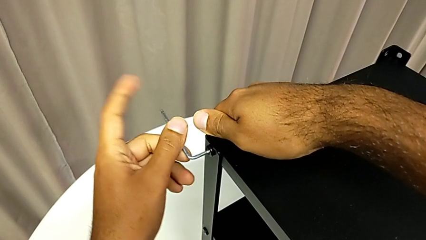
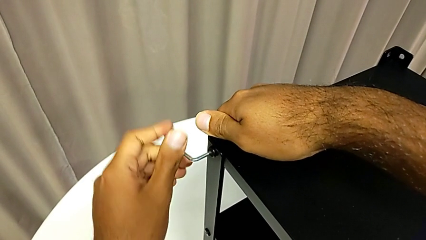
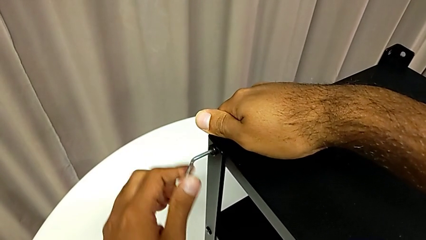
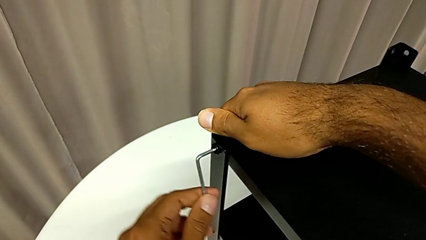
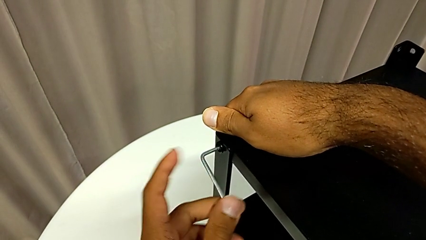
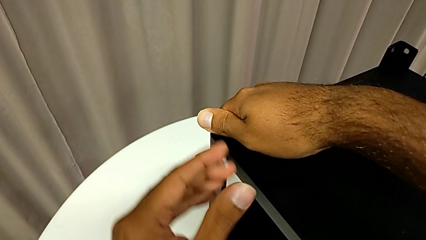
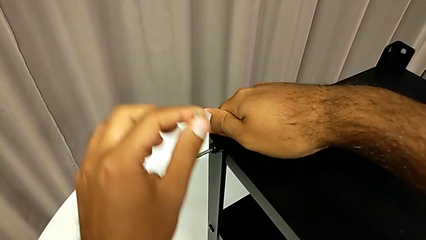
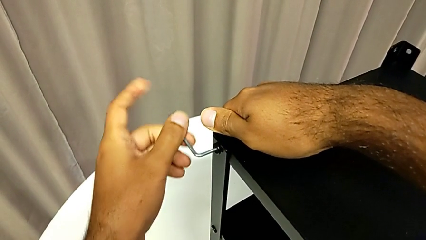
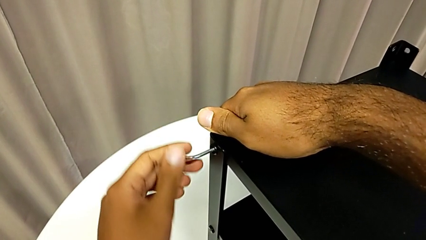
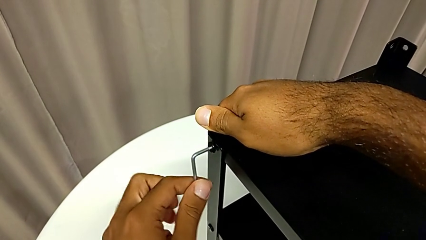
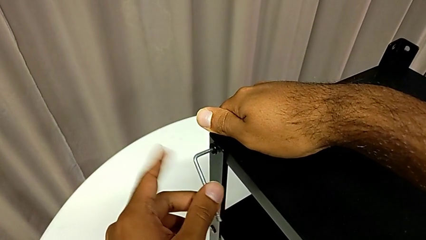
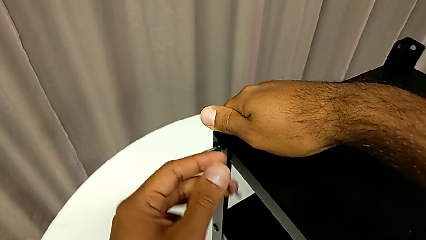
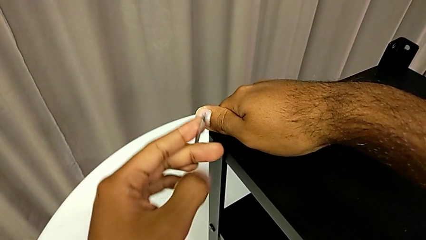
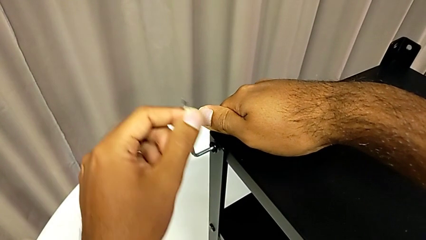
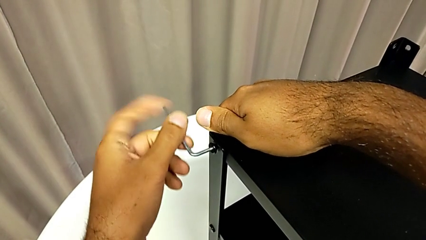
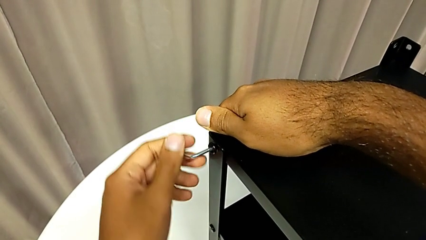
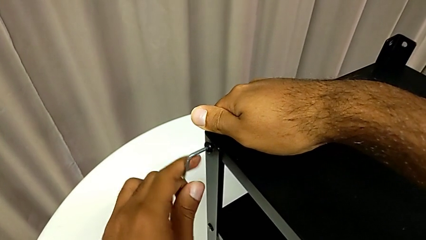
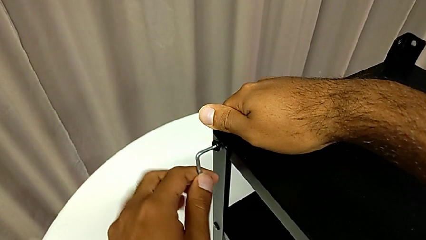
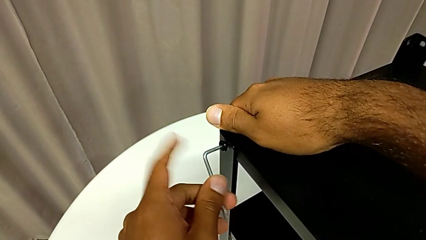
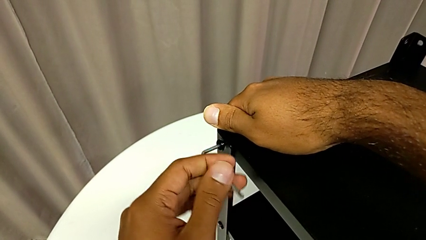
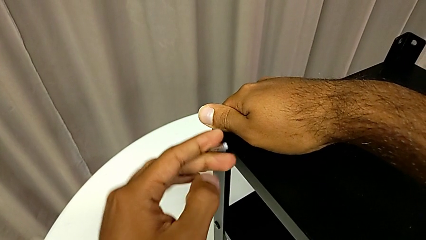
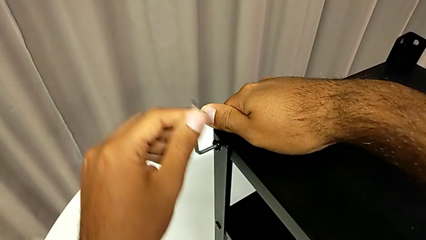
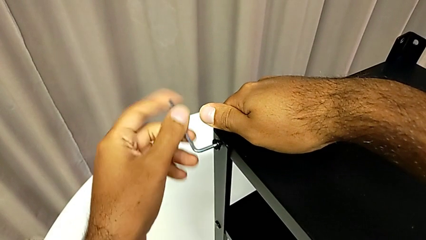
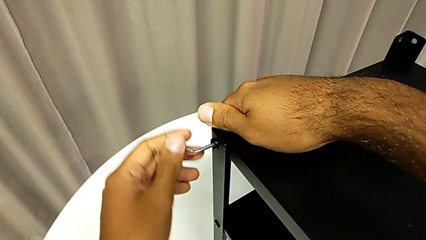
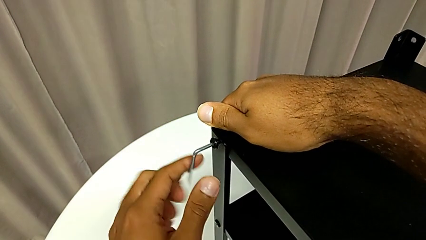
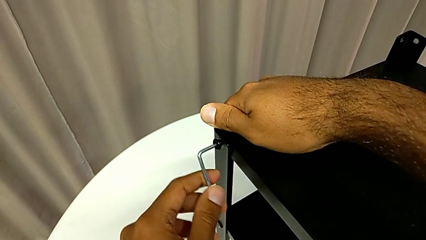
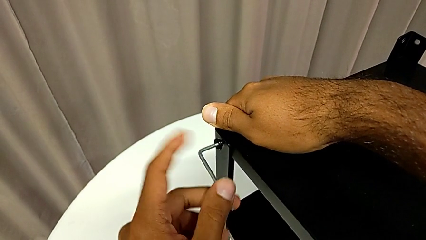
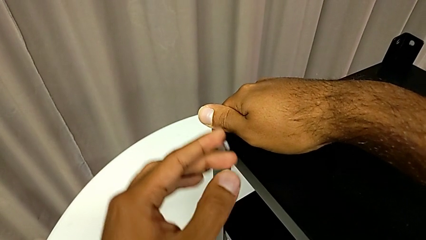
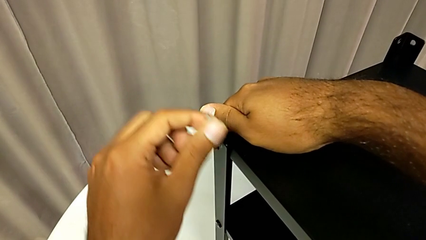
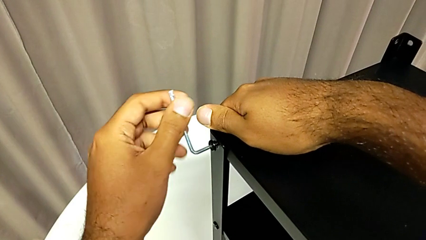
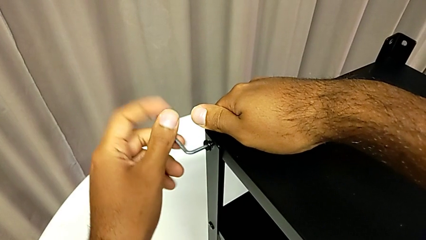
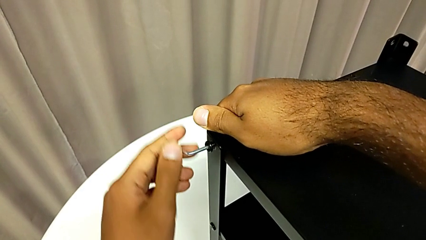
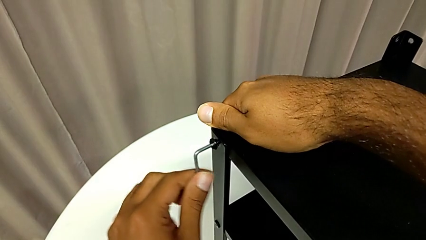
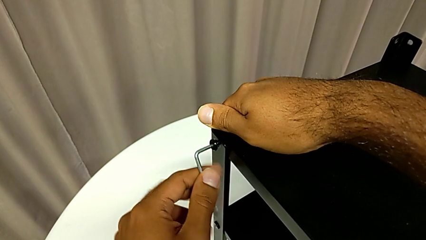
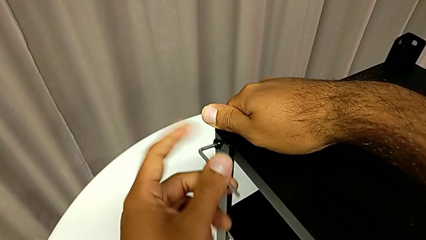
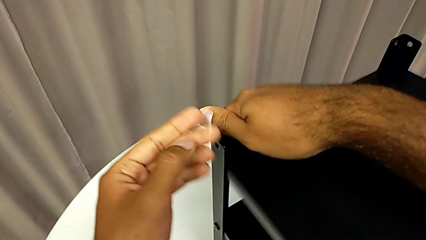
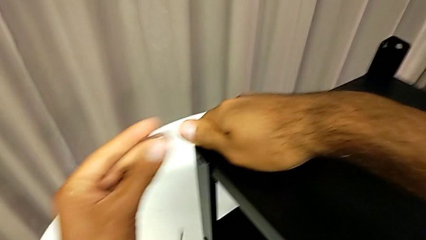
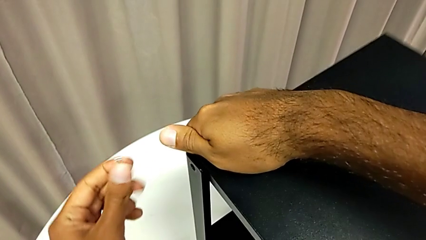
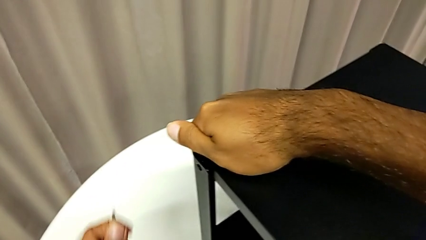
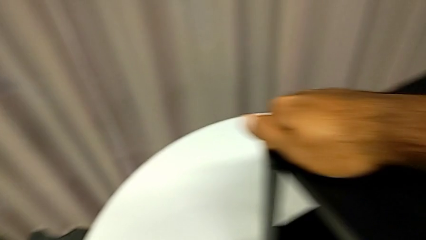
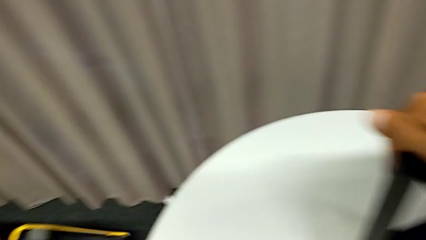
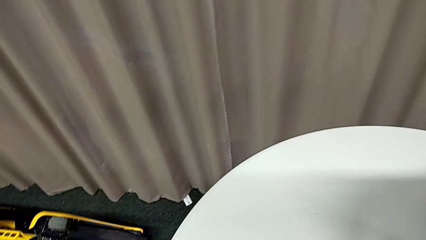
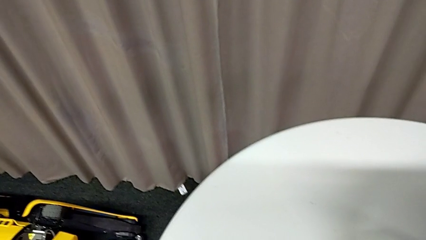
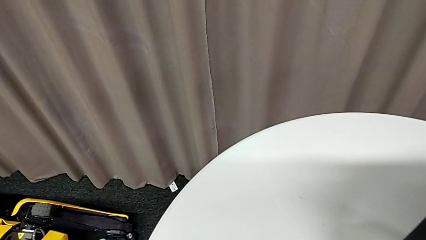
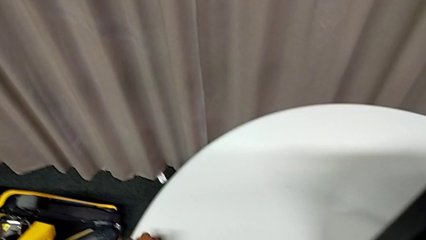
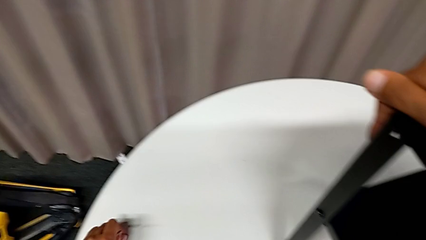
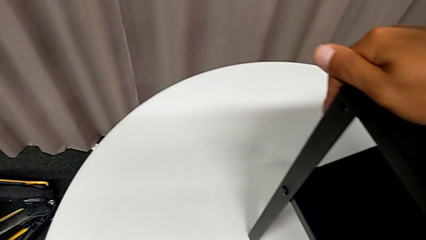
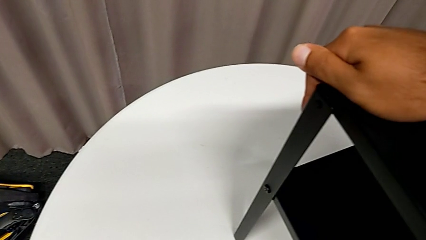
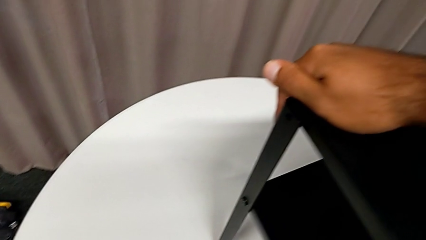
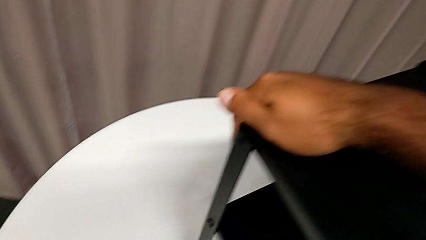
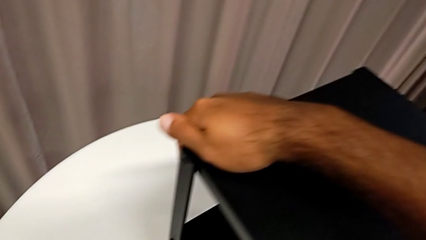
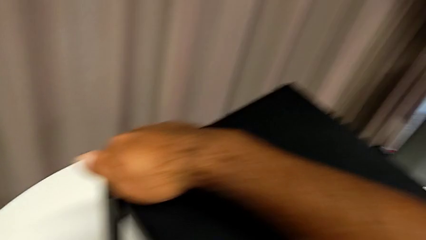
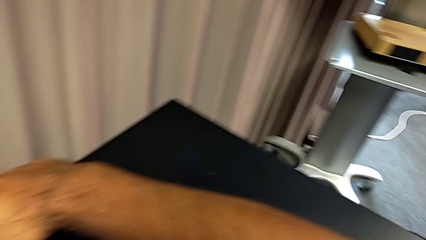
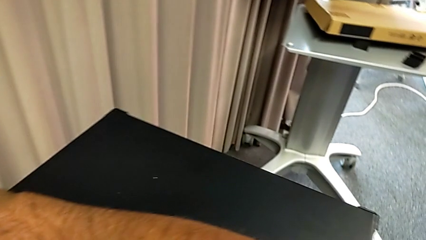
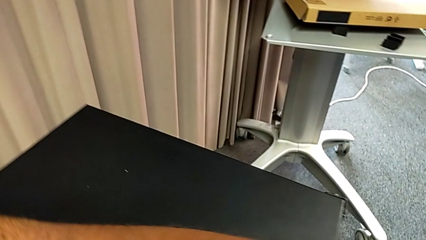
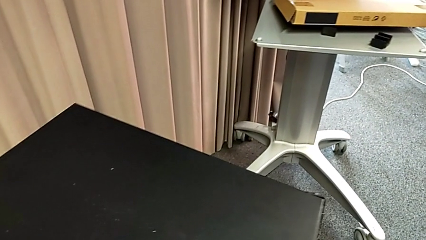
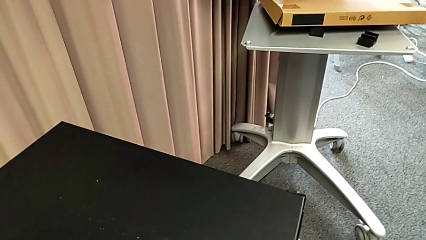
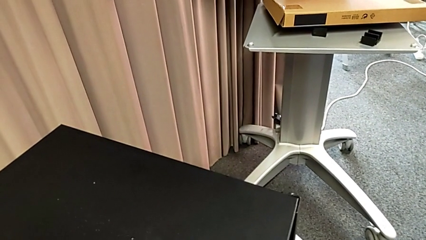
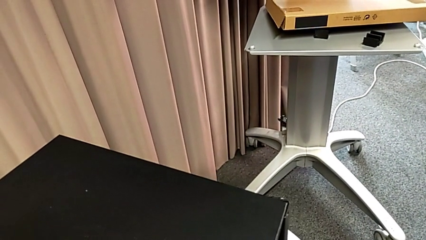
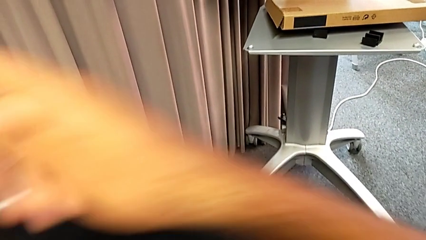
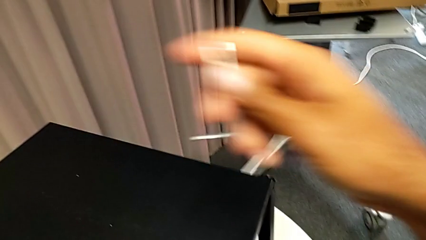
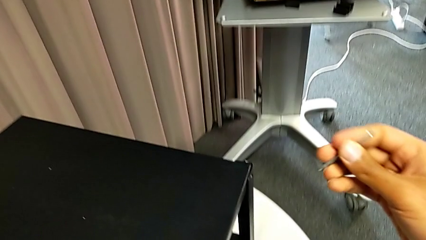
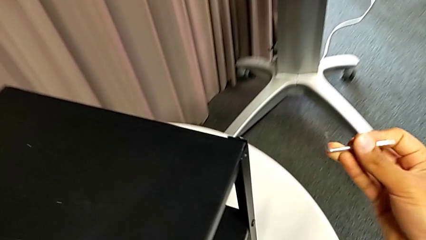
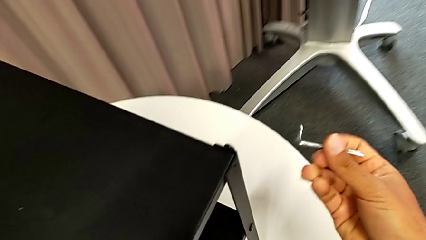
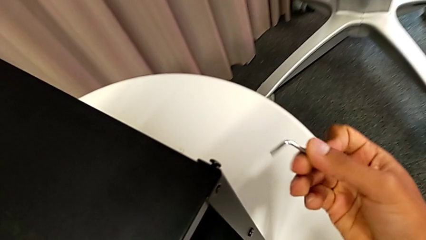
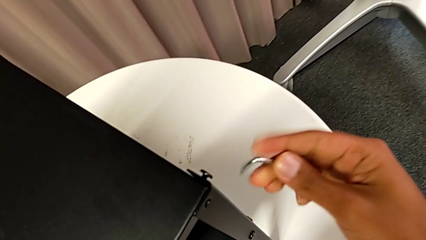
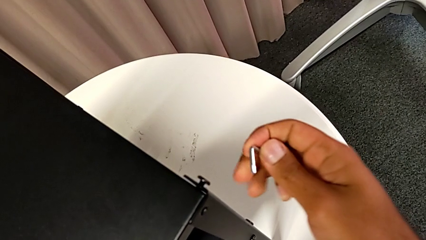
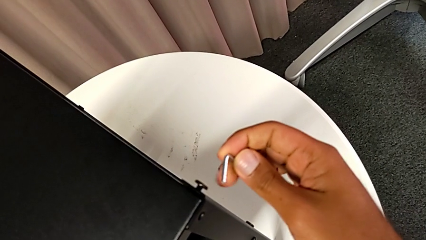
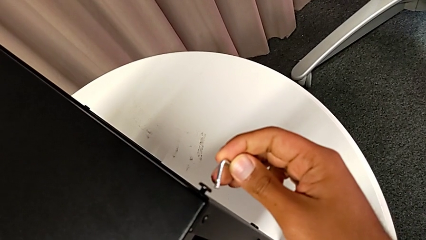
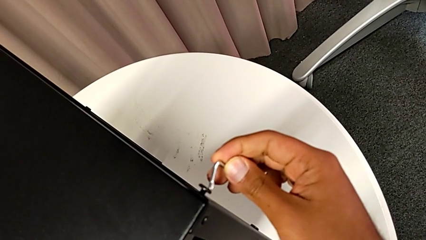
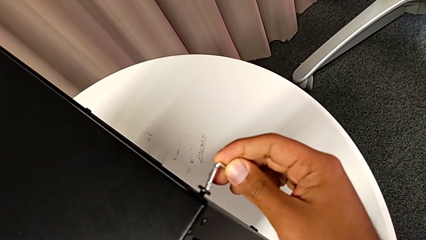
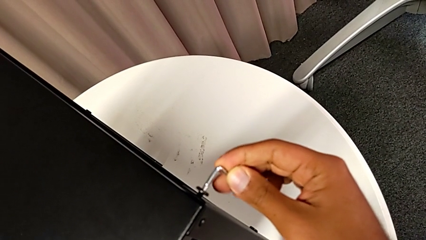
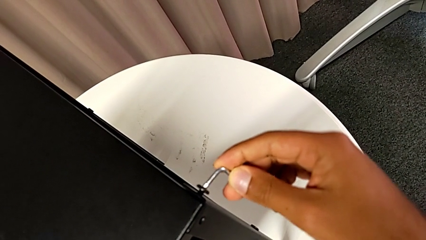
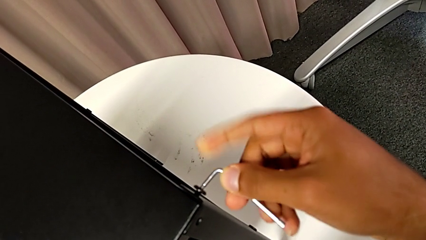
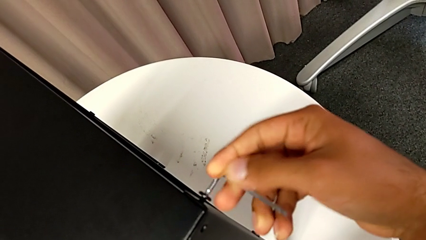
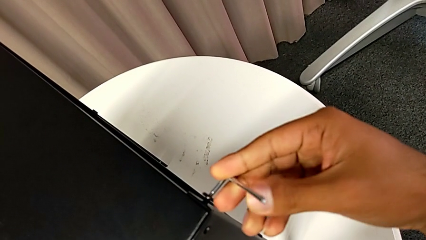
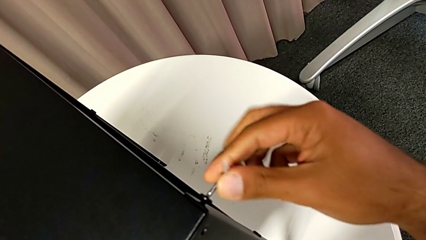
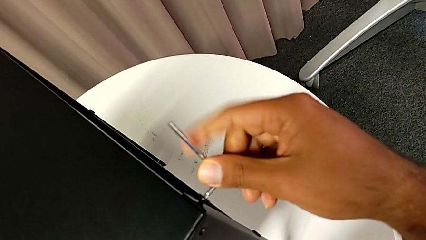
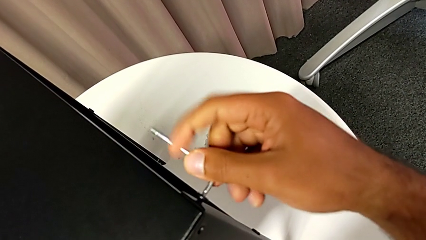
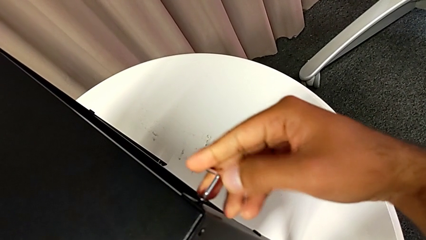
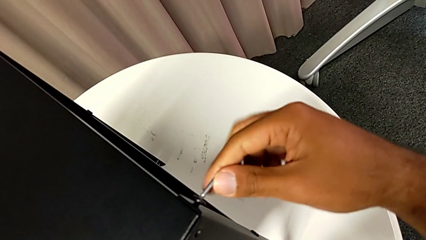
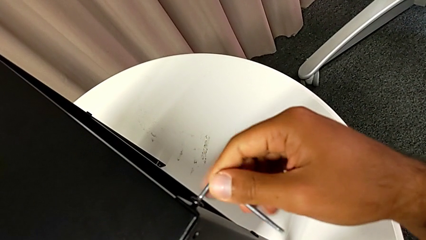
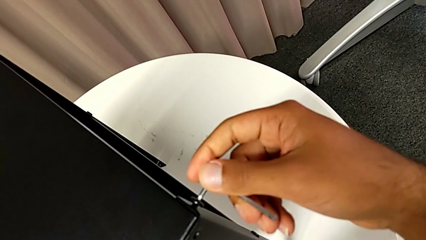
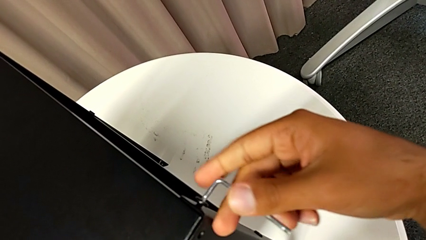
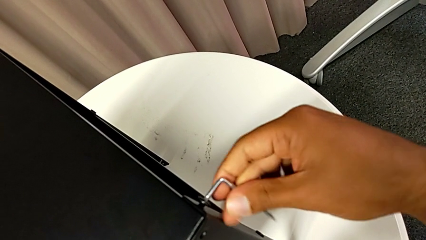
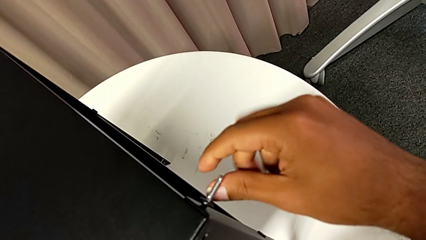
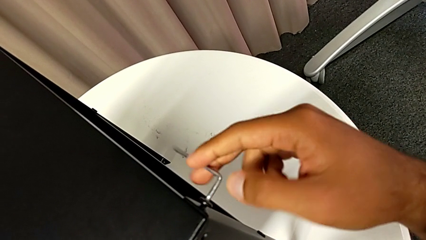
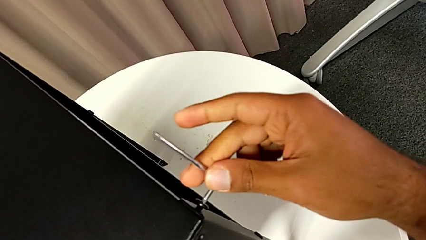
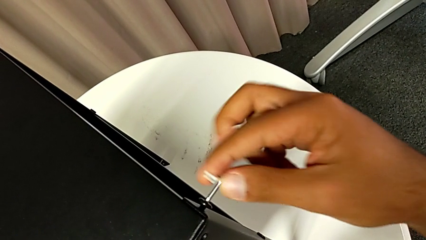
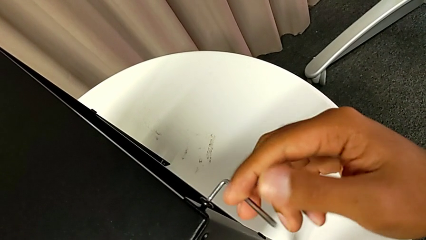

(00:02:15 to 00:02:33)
The camera wearer is removing the top table from the furniture. They keep unscrewing the hex socket head, disassemble it with the left hand, withdraw the Allen wrench with the left hand, wrongly drop the hex socket head, grab it, place it, grab the nightstand, approach the hex socket head, insert the Allen wrench and unscrew the hex socket head.
